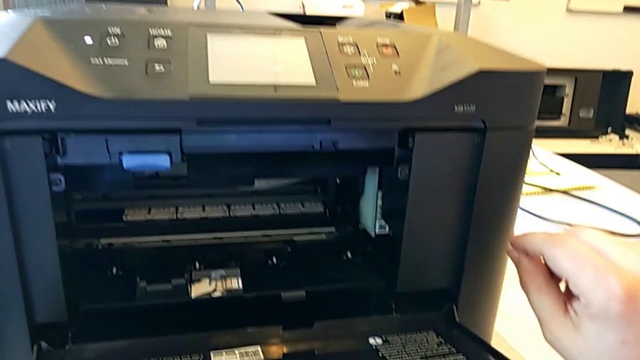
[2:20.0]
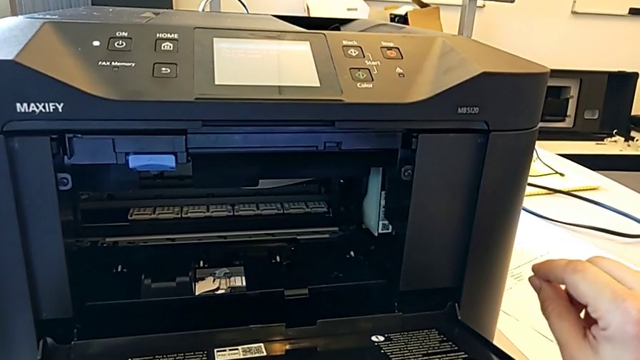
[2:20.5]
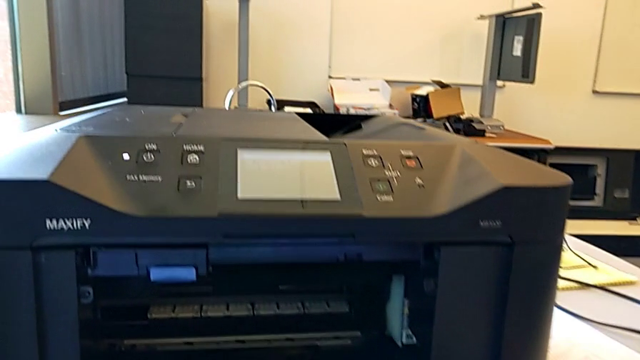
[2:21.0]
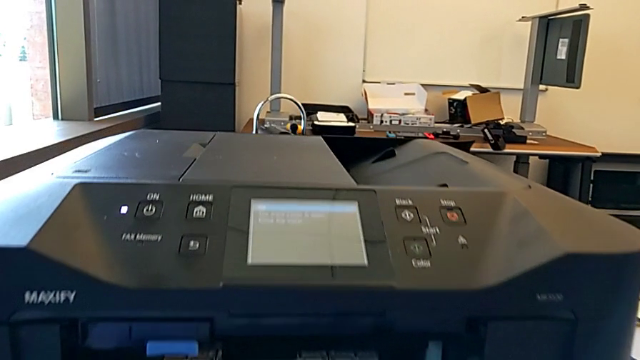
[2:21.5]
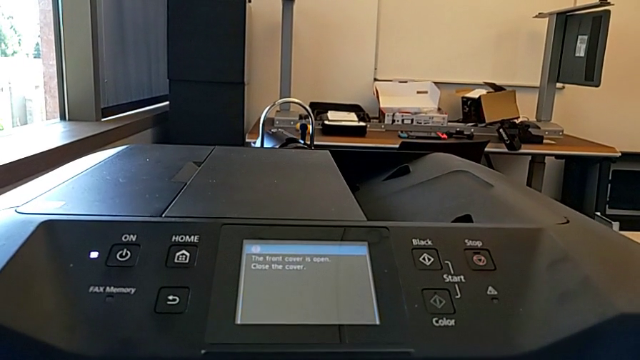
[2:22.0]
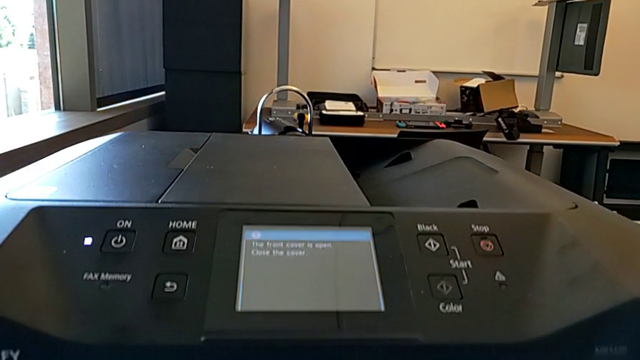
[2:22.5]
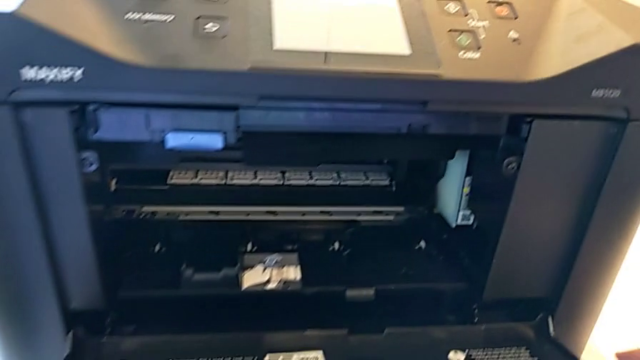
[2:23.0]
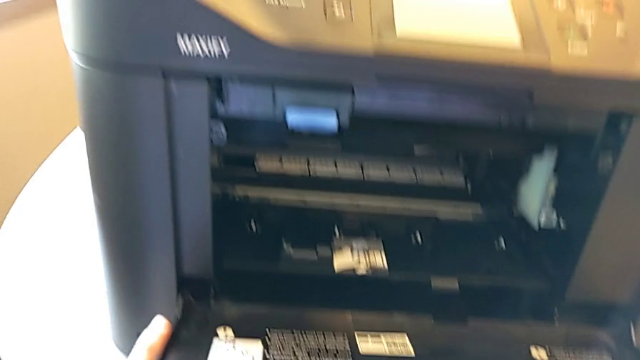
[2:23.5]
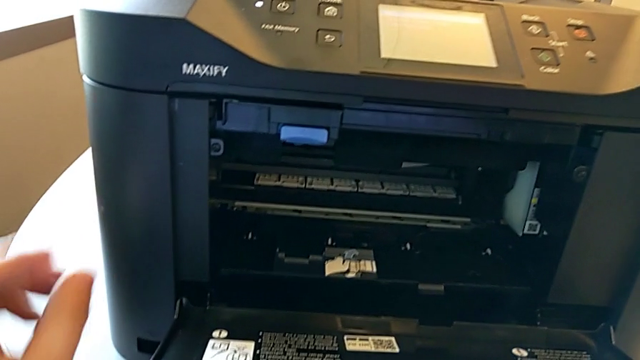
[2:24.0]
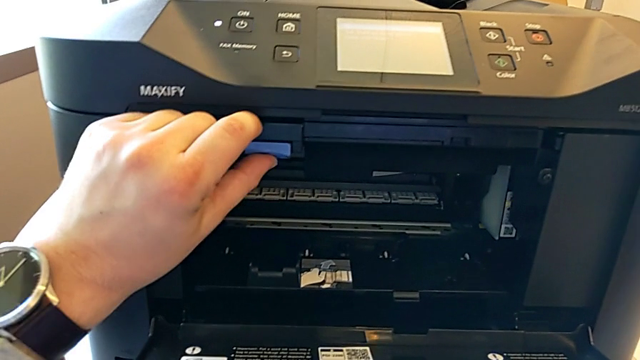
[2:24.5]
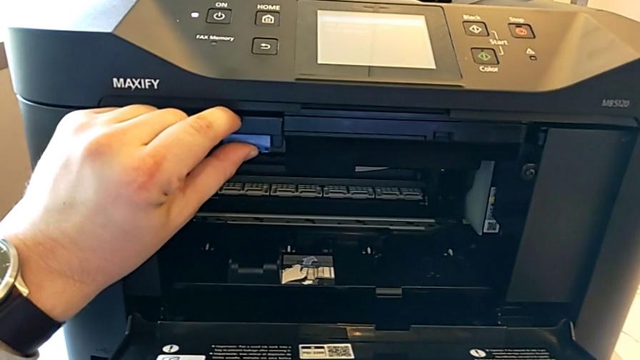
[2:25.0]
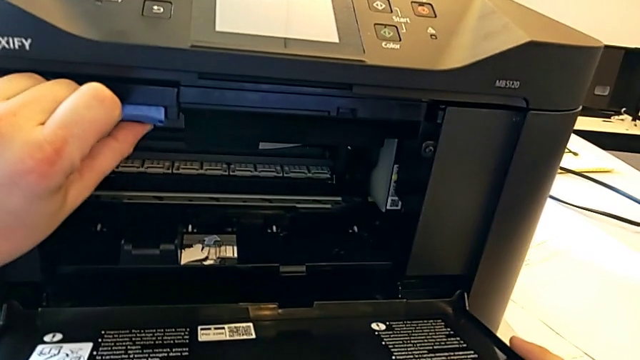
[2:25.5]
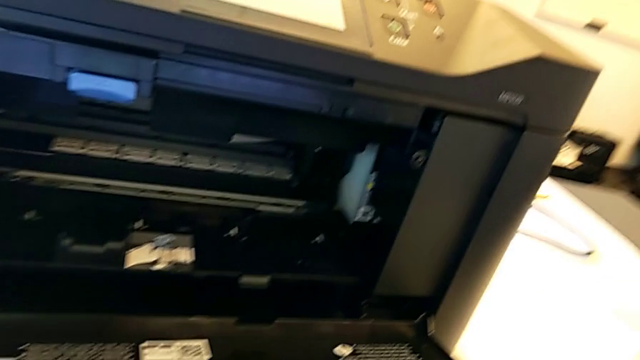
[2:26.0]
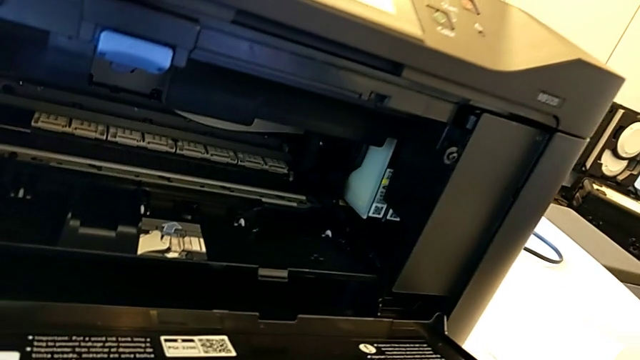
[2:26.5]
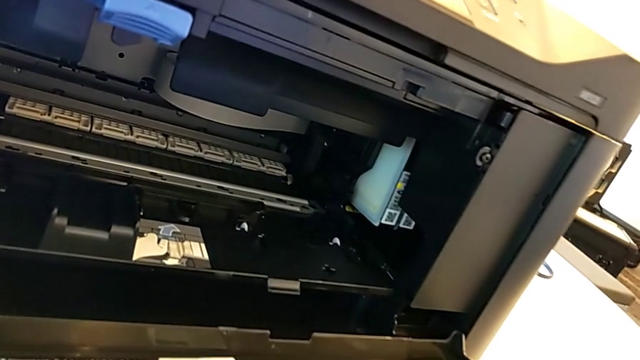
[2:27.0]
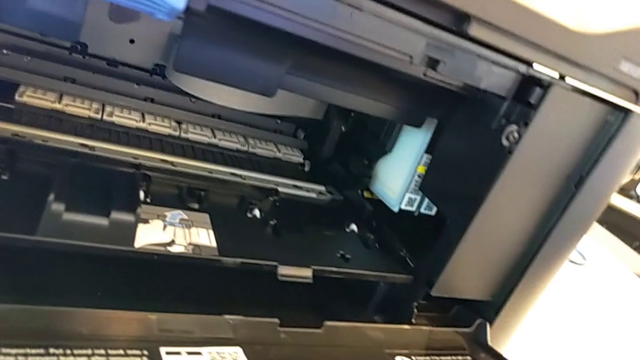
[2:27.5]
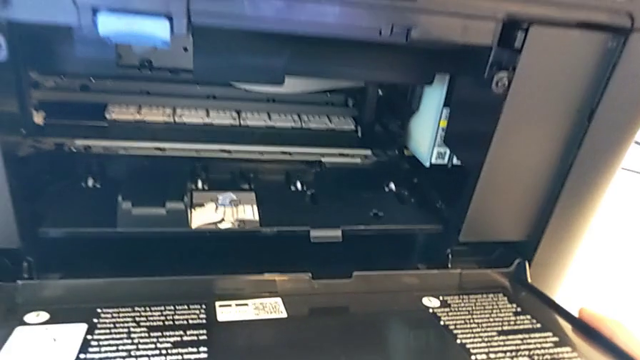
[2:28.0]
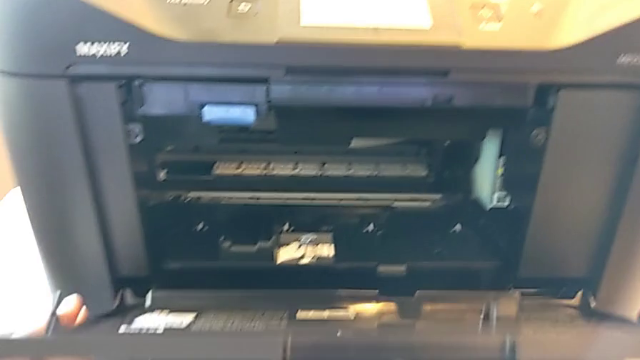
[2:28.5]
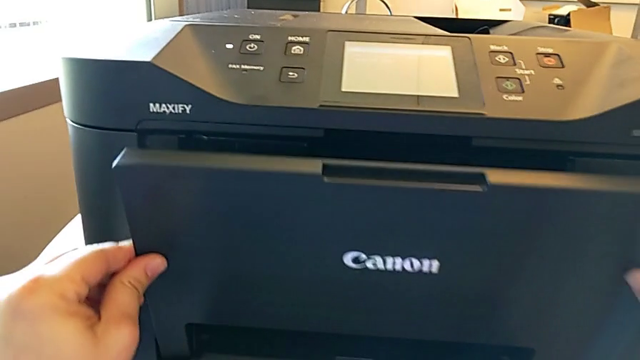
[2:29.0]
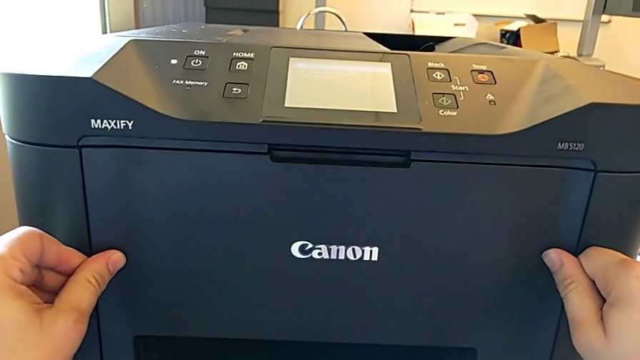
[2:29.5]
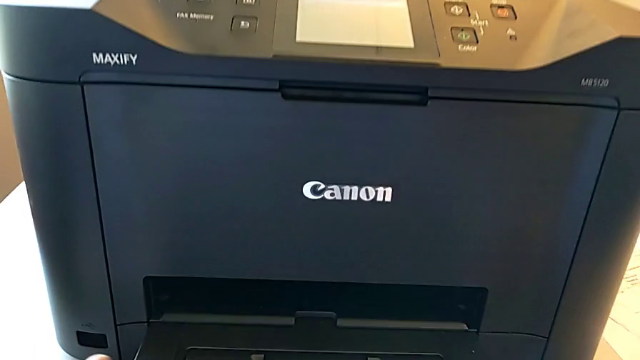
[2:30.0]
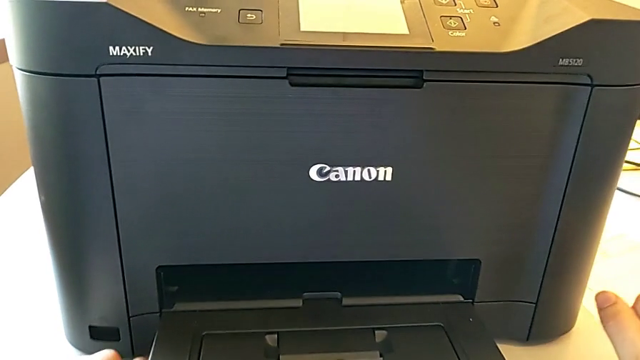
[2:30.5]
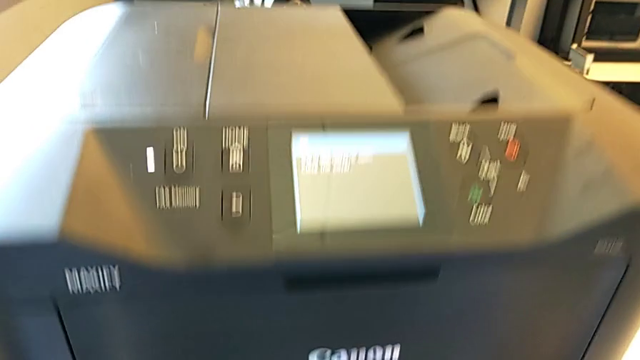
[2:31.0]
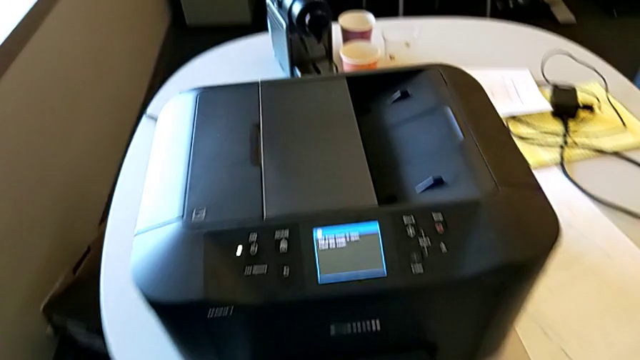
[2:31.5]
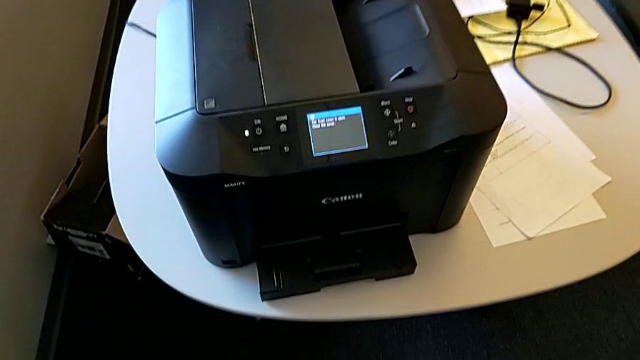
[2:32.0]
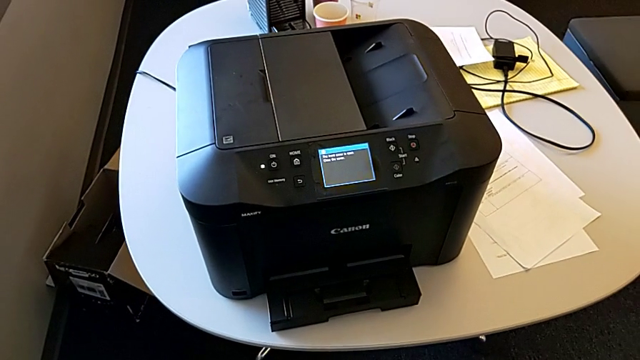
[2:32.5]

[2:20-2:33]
The camera wearer is inspecting the ink cartridges. They press the button and close the ink cartridge.

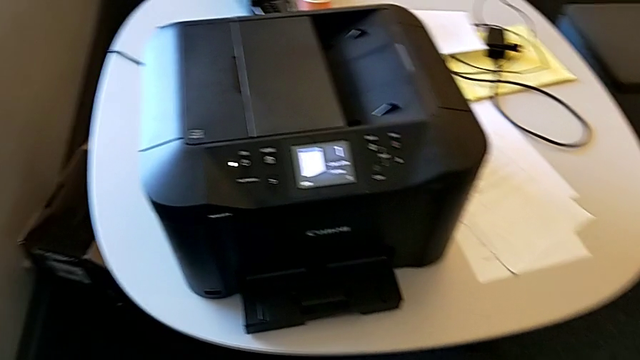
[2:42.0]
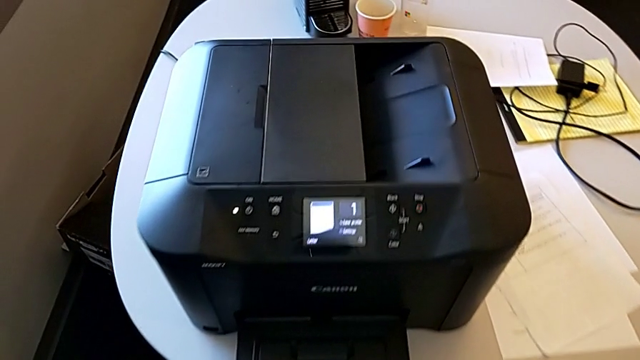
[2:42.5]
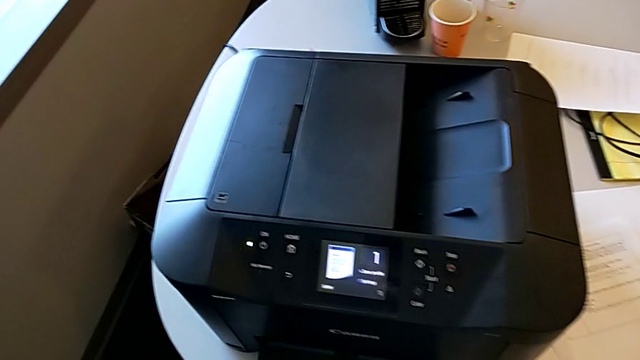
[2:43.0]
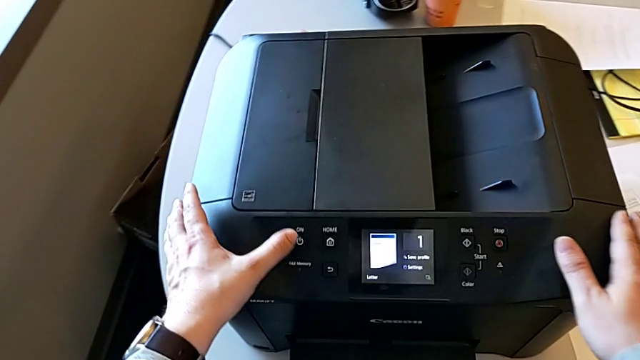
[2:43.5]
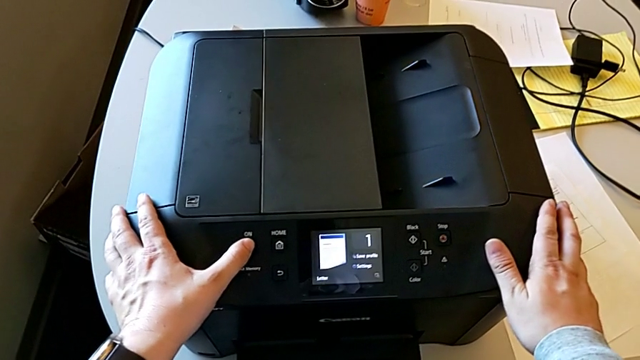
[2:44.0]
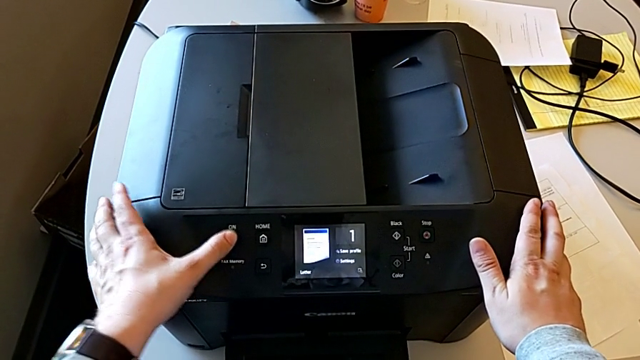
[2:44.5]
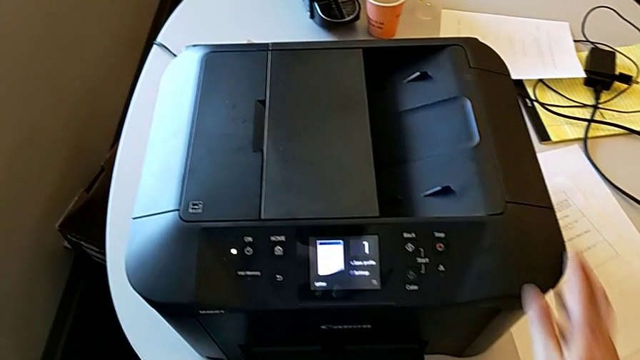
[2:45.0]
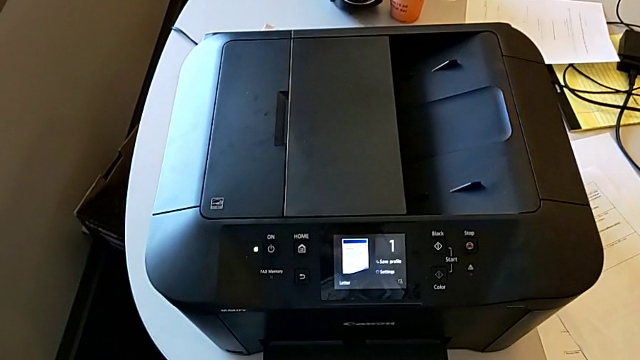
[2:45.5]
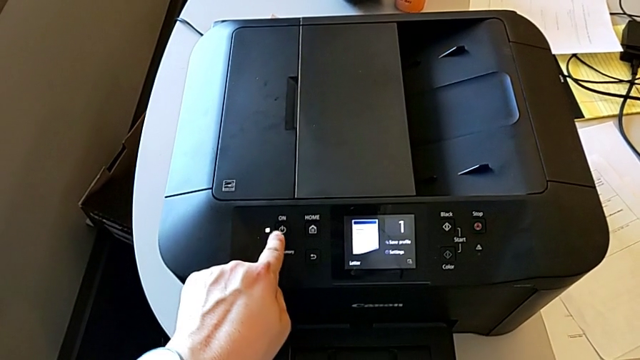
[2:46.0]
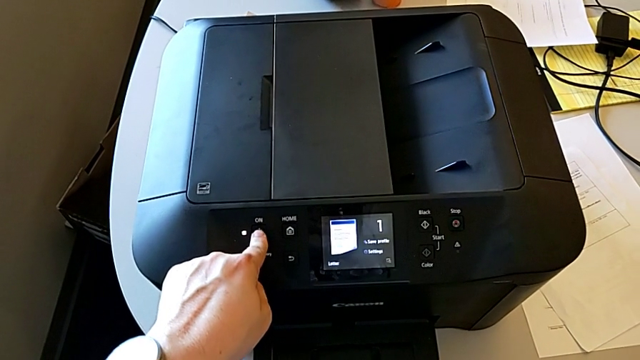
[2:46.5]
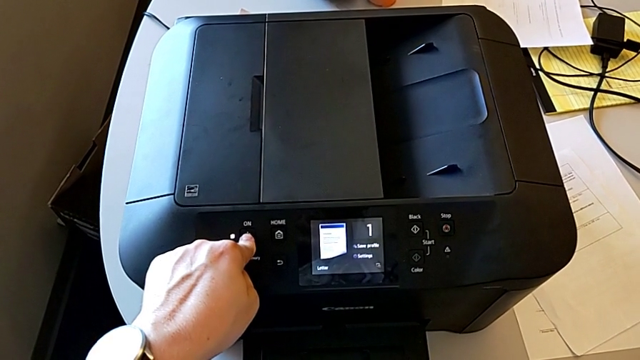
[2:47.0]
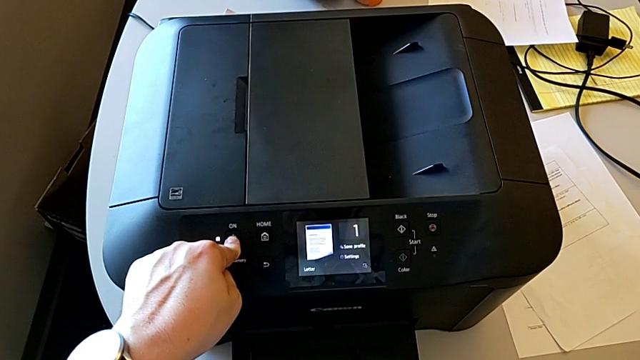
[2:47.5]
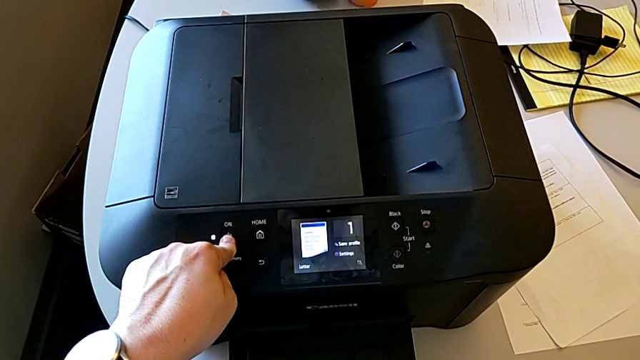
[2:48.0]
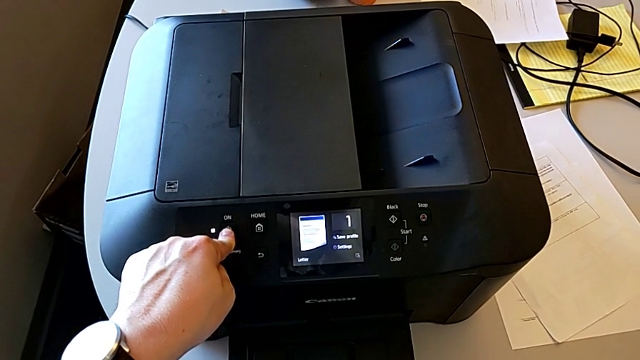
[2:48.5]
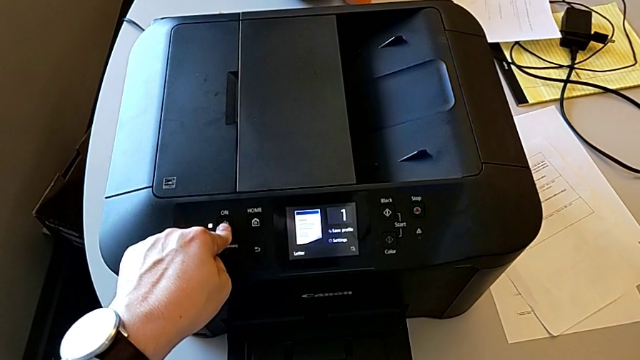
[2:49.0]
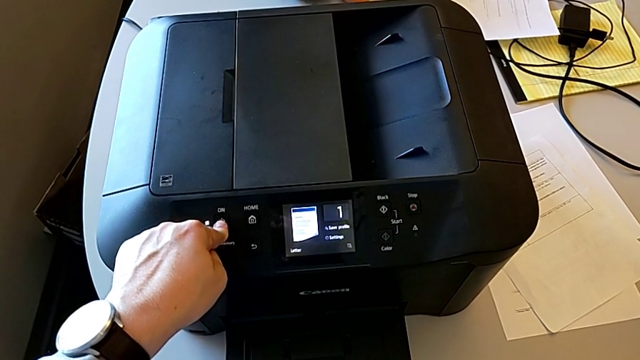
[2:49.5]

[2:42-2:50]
The camera wearer is turning off the printer. They turn off the button and turn off the release button.
